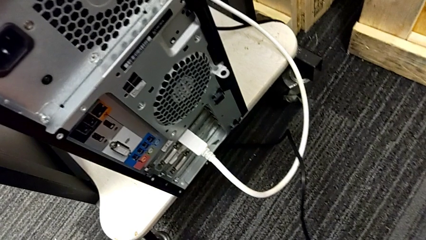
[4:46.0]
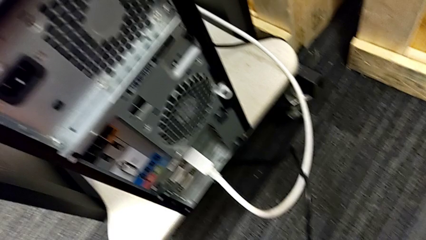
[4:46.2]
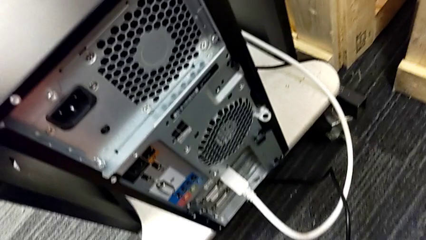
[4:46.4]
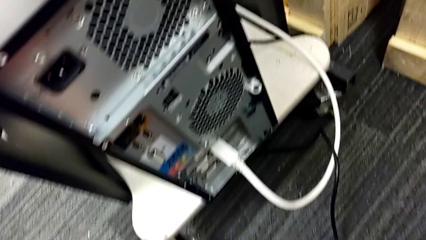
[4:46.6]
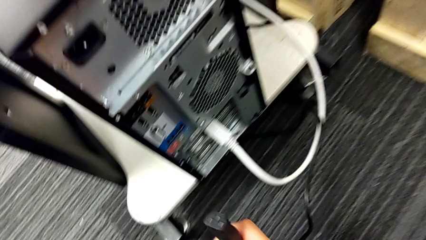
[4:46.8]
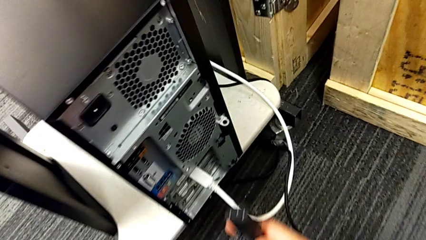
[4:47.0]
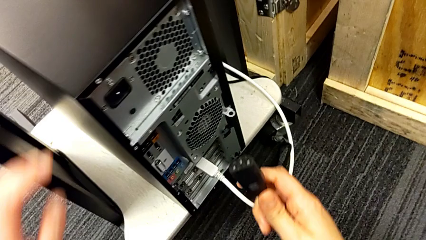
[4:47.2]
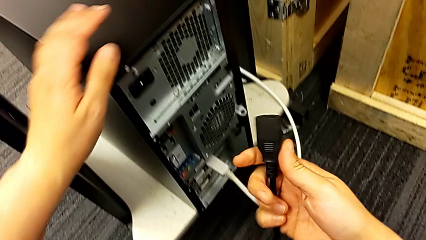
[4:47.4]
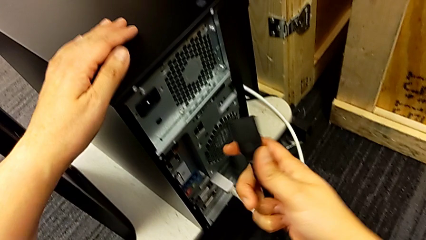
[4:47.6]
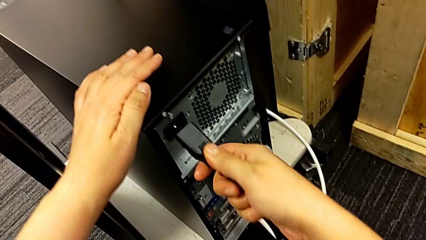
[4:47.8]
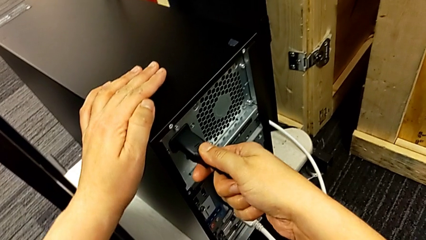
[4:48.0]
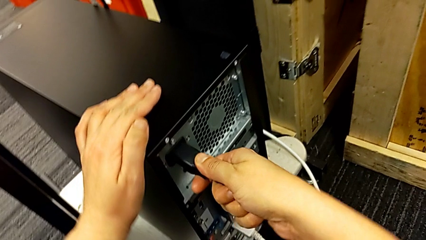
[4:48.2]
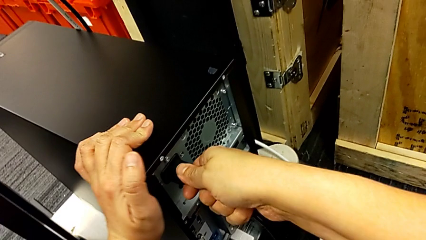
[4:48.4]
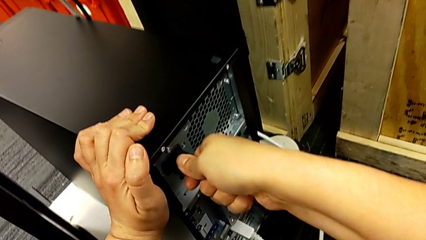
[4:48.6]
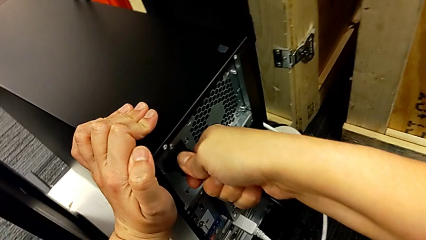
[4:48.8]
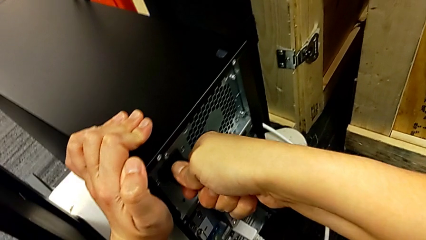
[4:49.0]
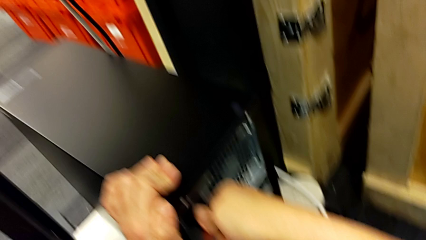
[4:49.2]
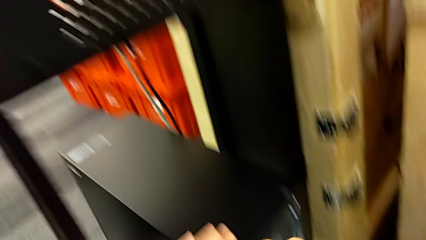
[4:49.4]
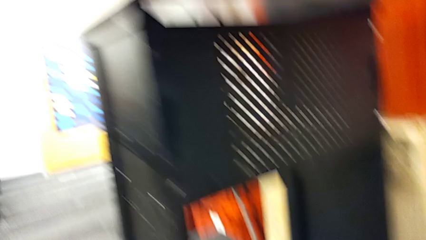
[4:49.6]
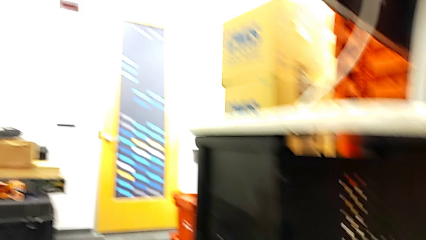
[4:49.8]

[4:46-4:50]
The camera wearer is plugging in the HDMI cable and the power supply. They grab the cable power supply and assemble it.
